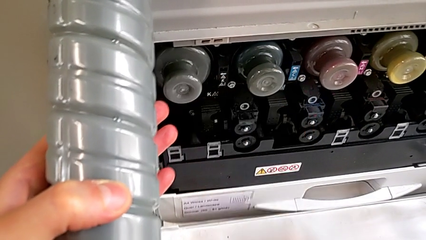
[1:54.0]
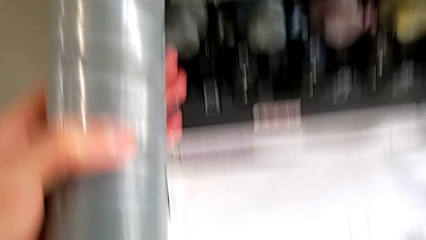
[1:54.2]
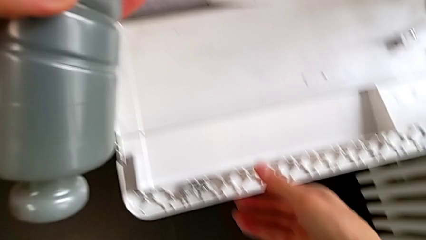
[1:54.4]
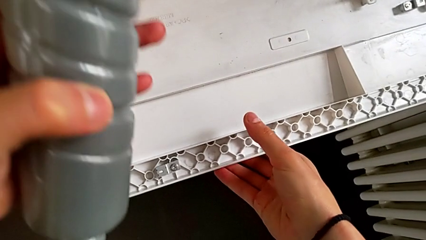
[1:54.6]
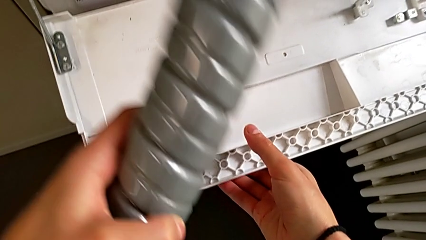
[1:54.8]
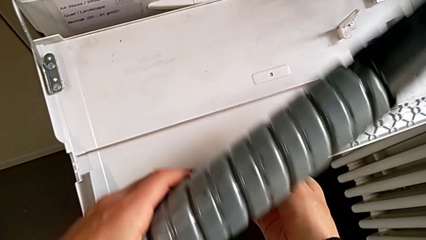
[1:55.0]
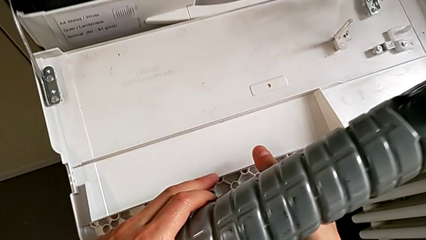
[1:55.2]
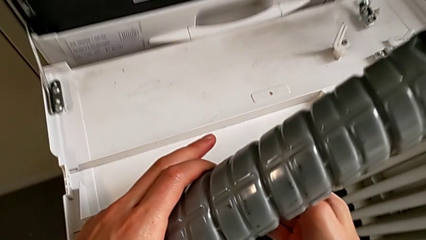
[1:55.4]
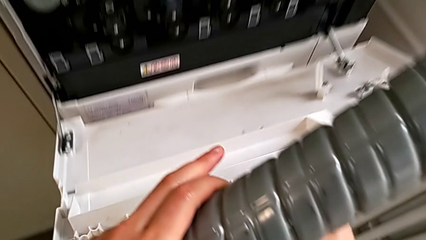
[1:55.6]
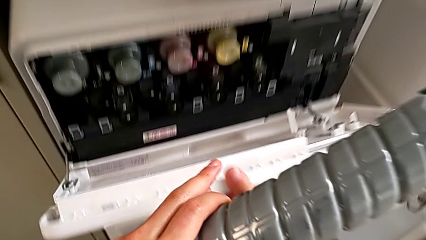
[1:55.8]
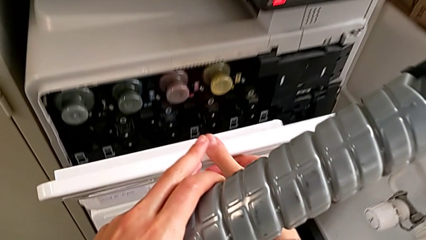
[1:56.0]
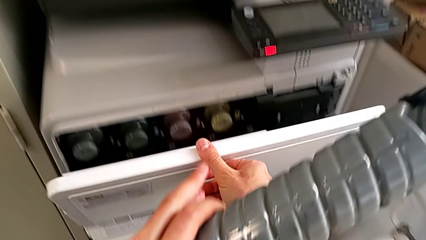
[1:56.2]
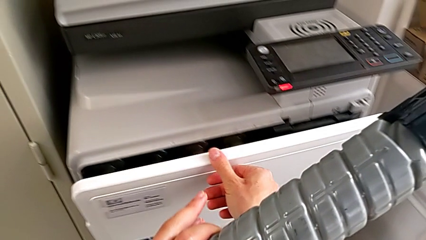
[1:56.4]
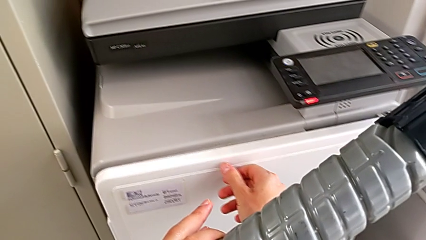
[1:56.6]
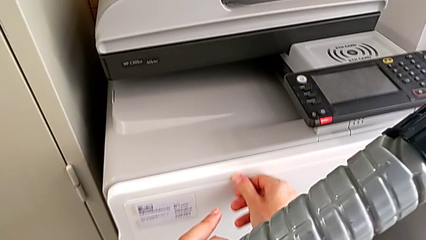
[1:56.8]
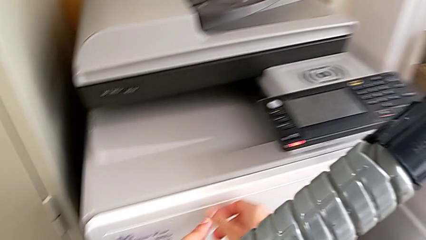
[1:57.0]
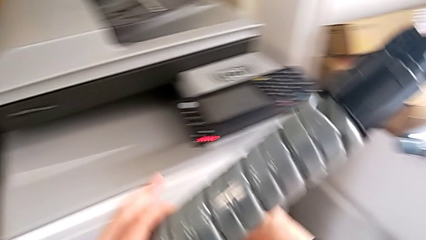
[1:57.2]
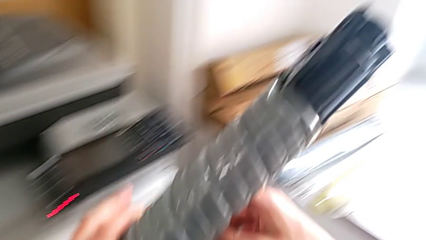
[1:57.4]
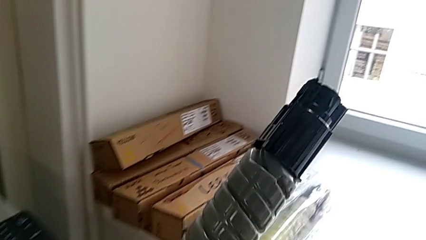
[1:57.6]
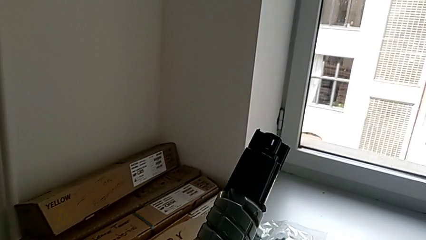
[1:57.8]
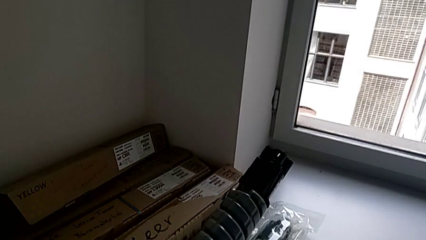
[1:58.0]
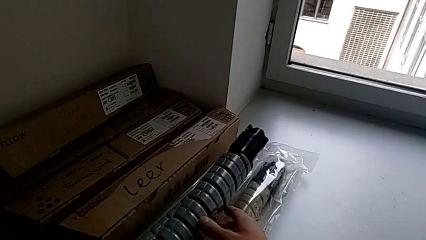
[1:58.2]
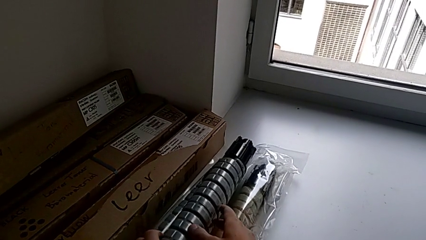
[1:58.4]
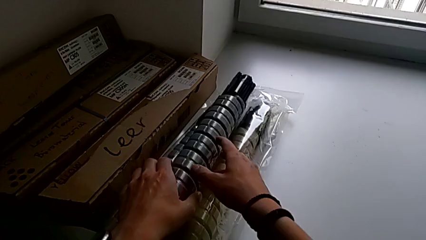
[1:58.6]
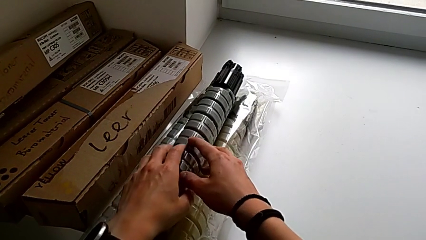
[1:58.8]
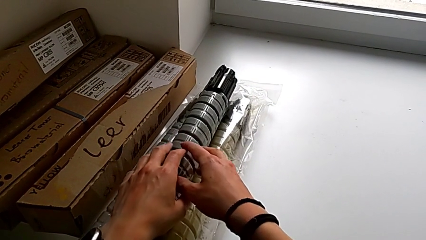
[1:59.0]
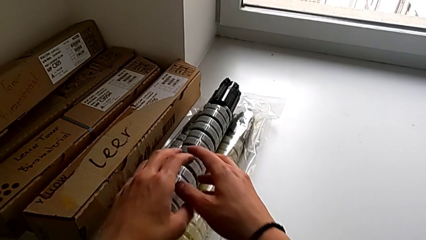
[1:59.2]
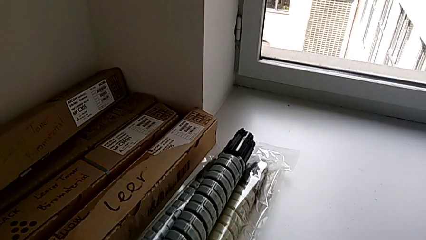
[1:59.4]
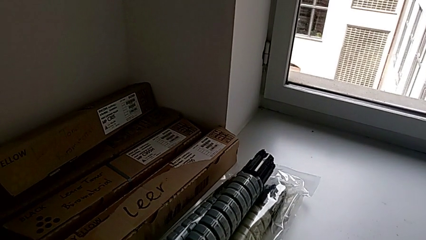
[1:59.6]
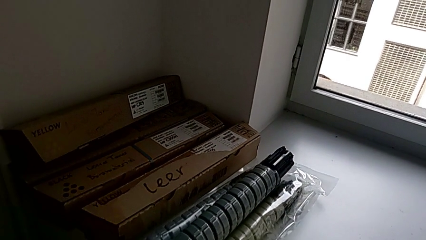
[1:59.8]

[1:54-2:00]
The camera wearer is exchanging the black ink cartridge. They close the cartridge gate and place the old ink cartridge.
